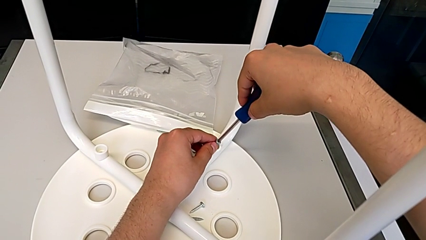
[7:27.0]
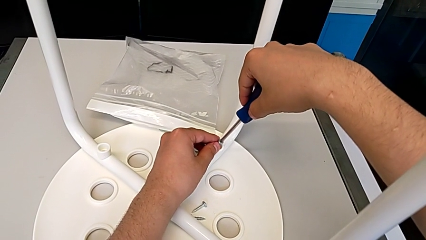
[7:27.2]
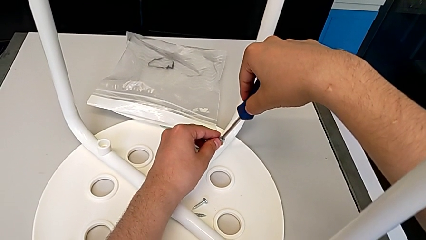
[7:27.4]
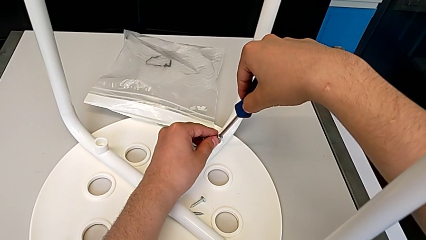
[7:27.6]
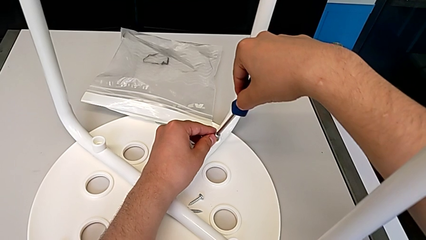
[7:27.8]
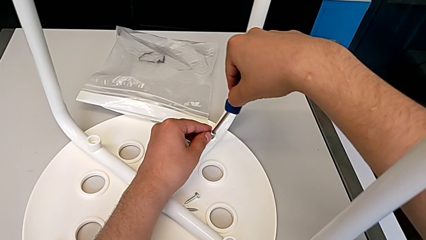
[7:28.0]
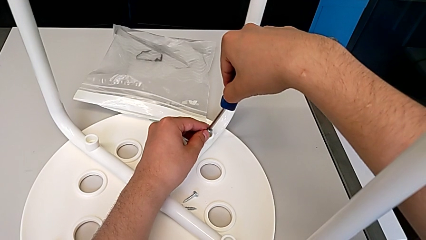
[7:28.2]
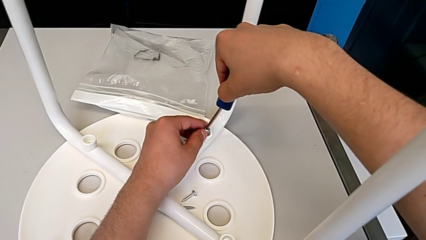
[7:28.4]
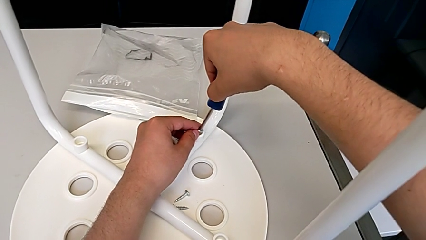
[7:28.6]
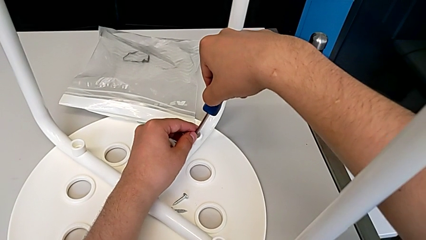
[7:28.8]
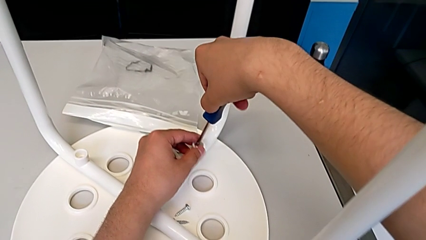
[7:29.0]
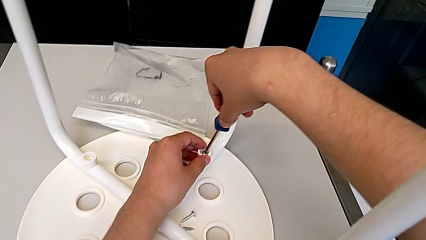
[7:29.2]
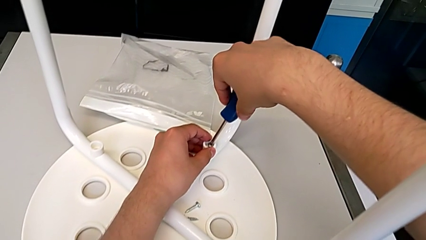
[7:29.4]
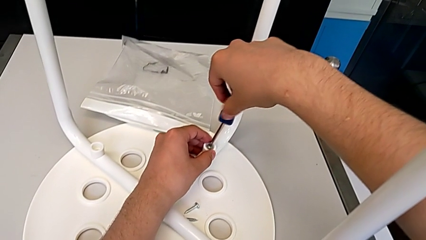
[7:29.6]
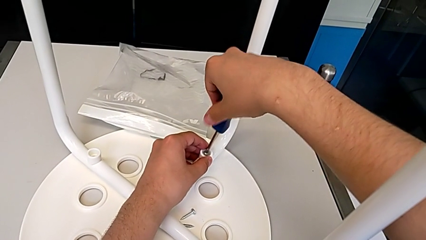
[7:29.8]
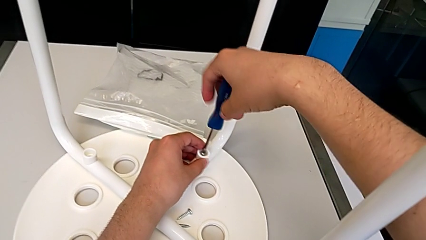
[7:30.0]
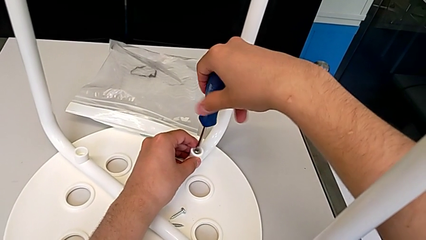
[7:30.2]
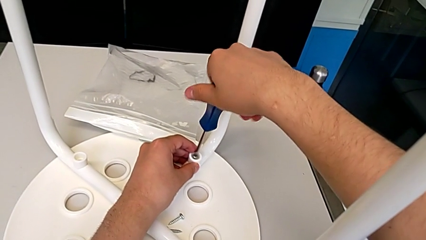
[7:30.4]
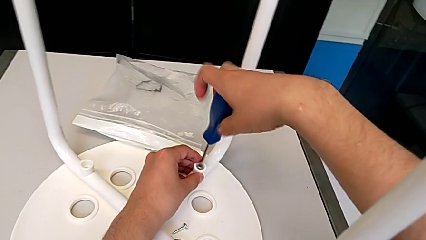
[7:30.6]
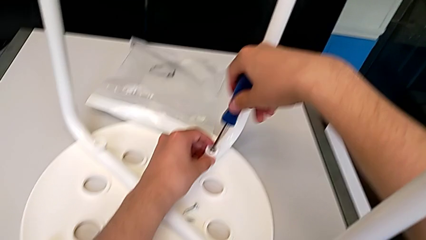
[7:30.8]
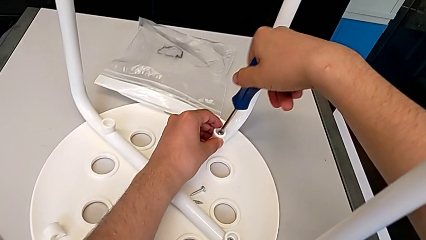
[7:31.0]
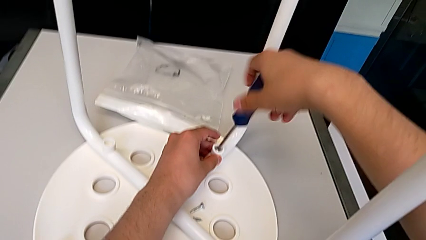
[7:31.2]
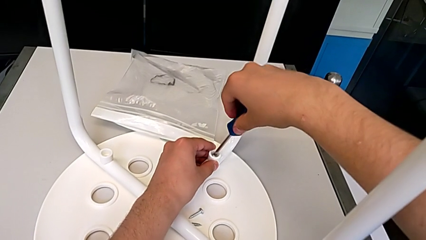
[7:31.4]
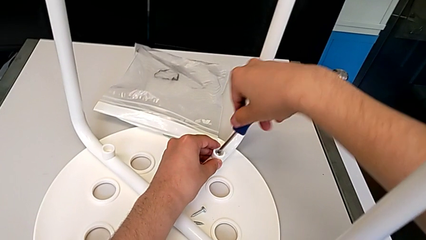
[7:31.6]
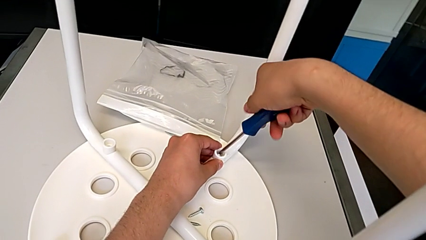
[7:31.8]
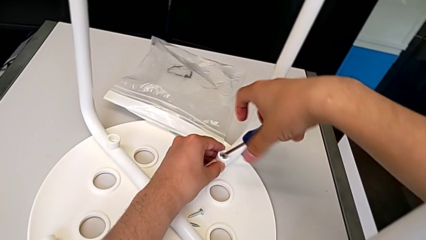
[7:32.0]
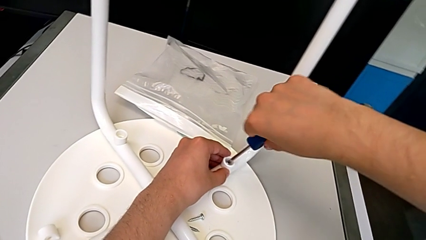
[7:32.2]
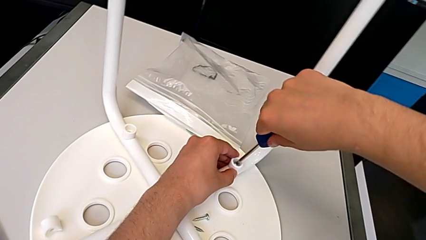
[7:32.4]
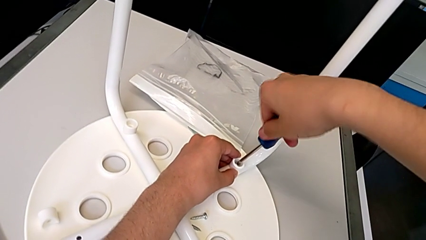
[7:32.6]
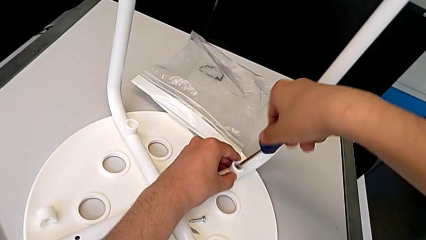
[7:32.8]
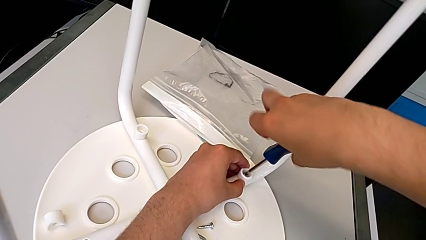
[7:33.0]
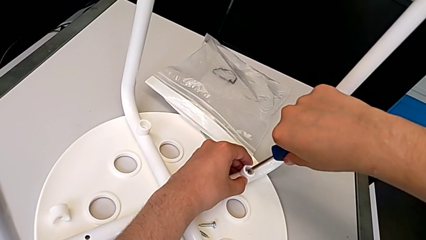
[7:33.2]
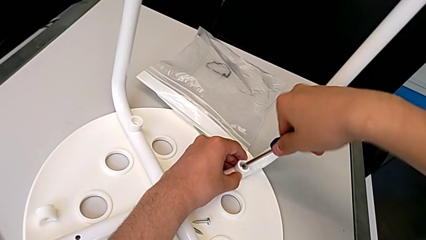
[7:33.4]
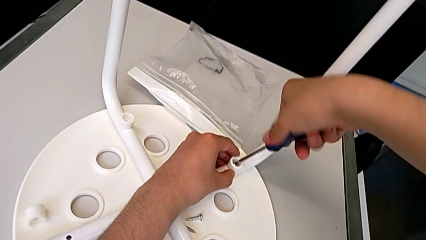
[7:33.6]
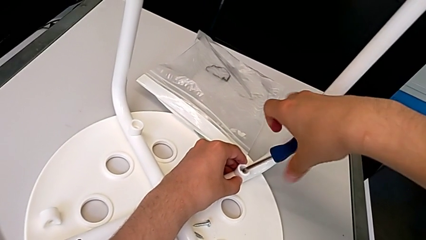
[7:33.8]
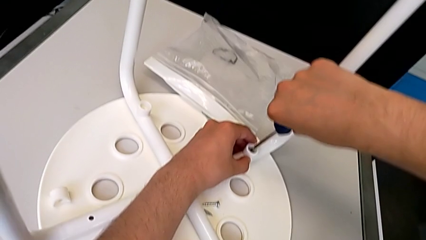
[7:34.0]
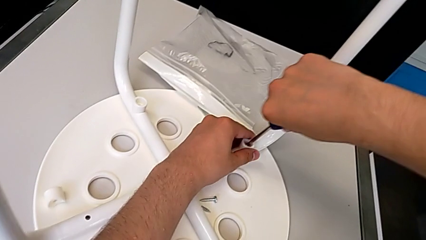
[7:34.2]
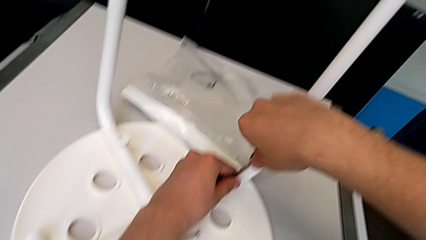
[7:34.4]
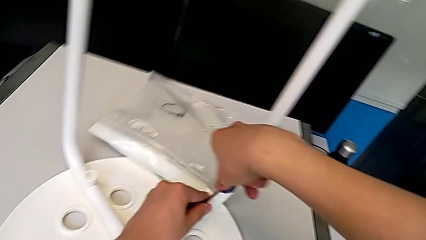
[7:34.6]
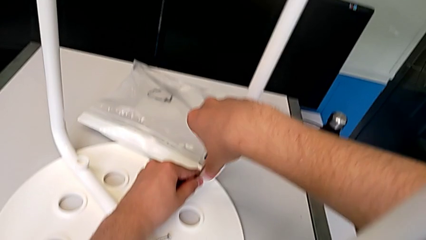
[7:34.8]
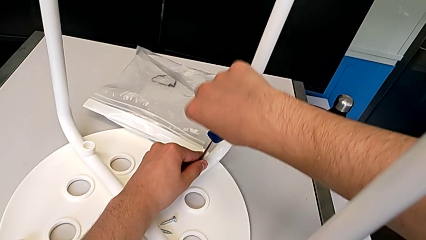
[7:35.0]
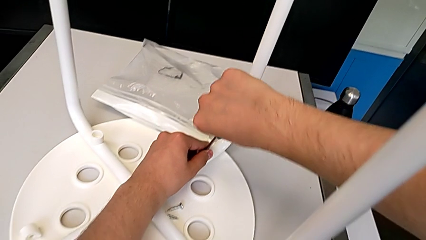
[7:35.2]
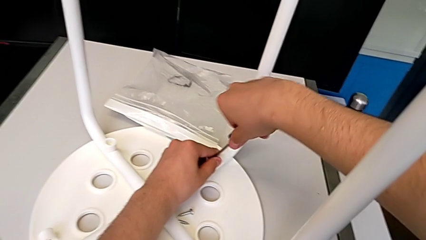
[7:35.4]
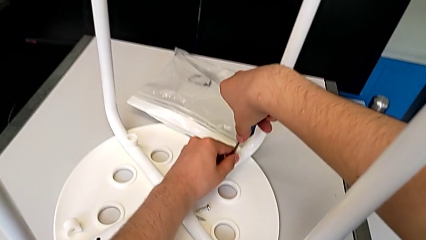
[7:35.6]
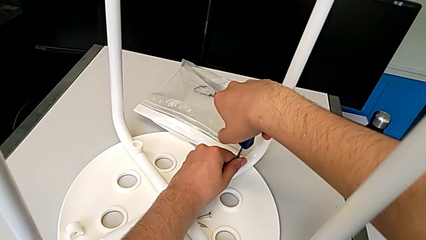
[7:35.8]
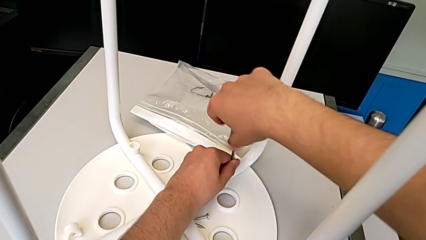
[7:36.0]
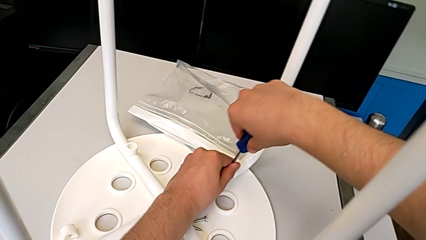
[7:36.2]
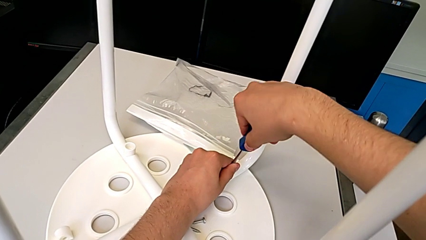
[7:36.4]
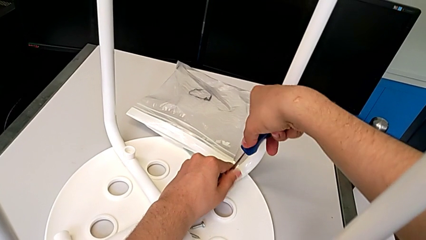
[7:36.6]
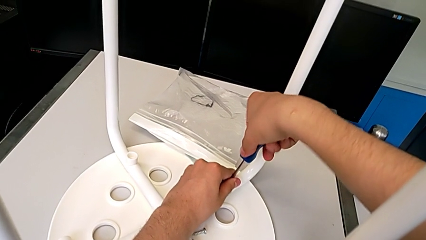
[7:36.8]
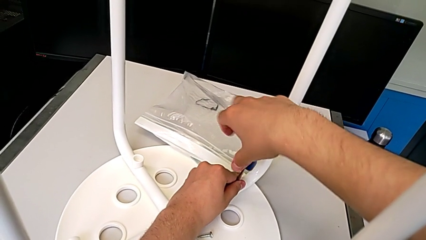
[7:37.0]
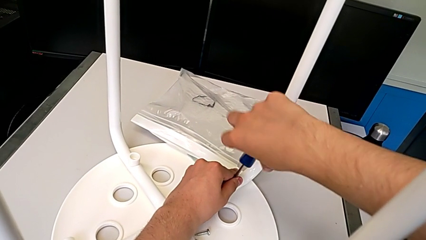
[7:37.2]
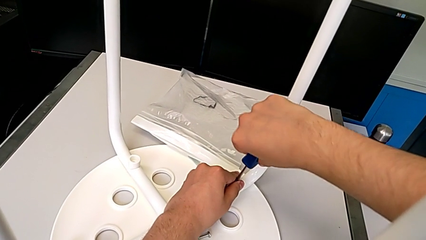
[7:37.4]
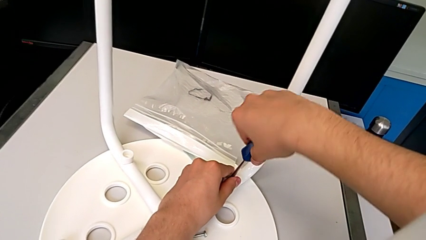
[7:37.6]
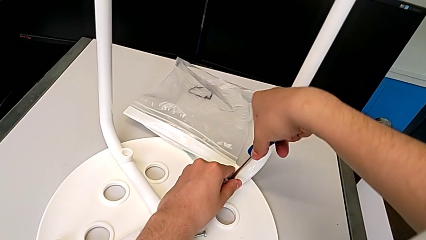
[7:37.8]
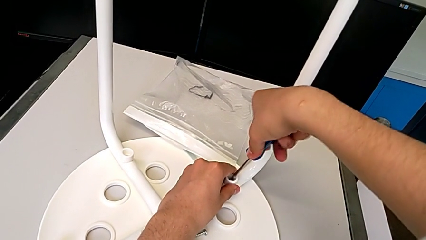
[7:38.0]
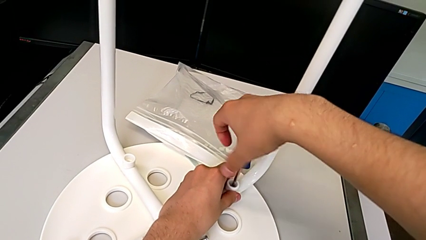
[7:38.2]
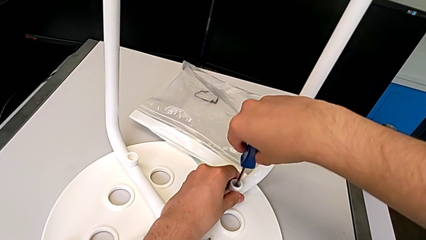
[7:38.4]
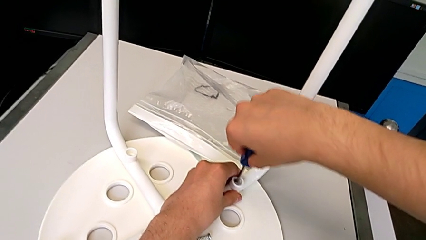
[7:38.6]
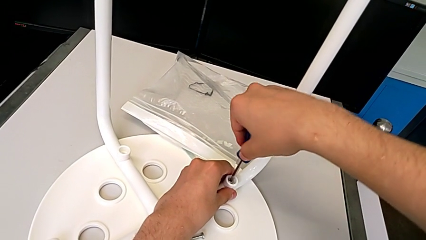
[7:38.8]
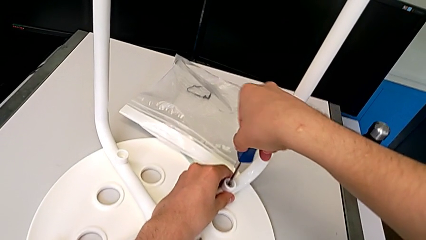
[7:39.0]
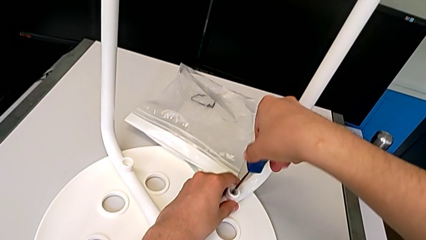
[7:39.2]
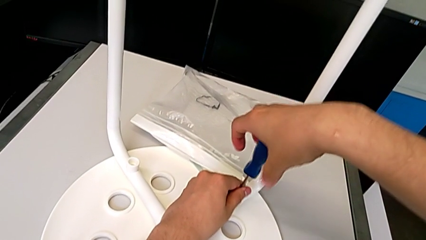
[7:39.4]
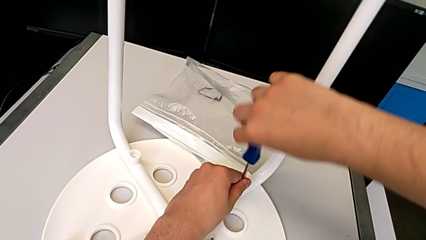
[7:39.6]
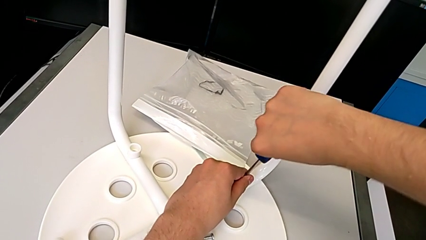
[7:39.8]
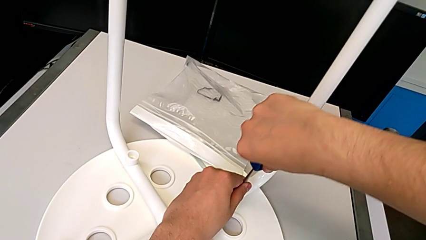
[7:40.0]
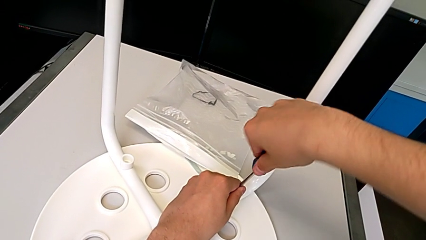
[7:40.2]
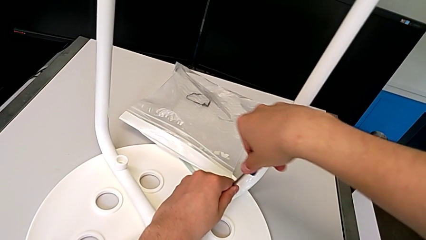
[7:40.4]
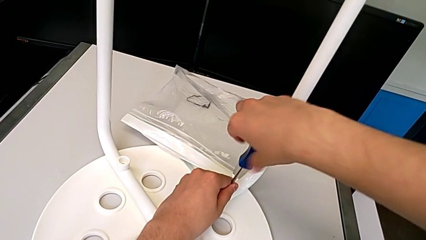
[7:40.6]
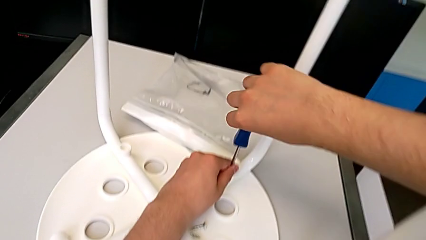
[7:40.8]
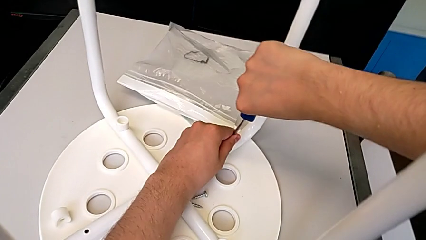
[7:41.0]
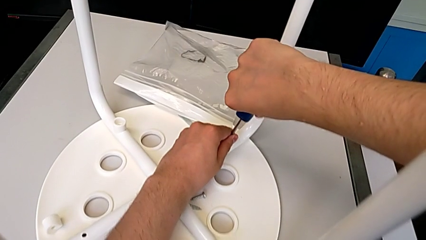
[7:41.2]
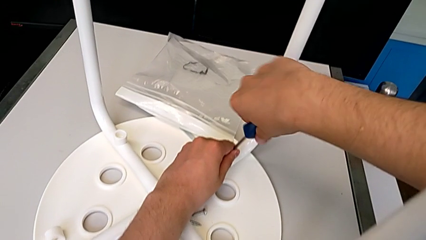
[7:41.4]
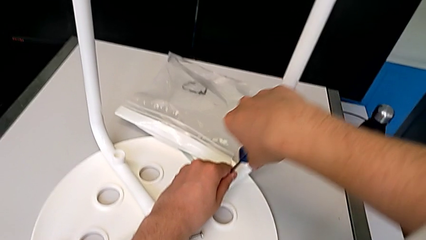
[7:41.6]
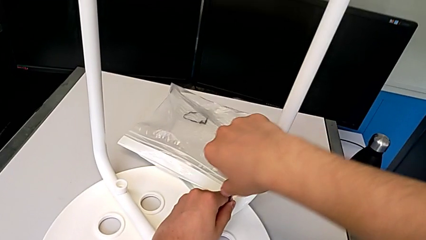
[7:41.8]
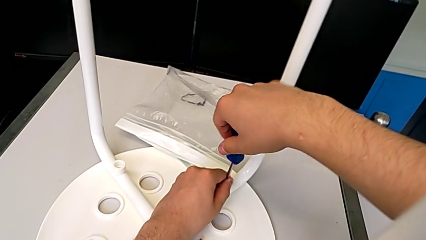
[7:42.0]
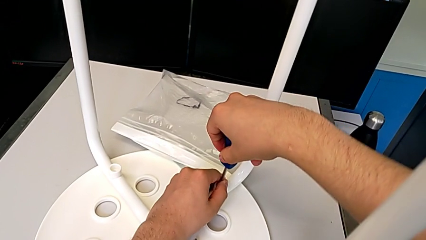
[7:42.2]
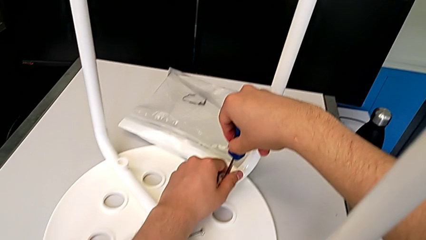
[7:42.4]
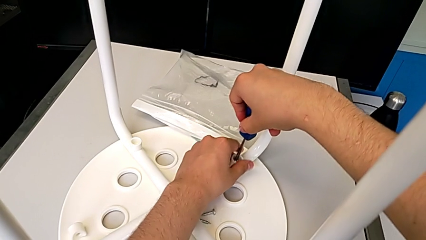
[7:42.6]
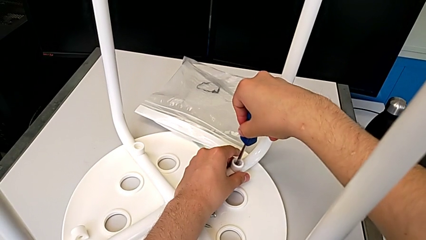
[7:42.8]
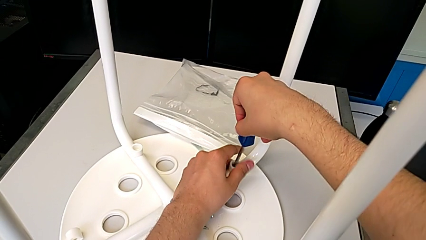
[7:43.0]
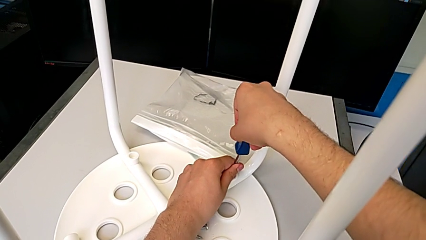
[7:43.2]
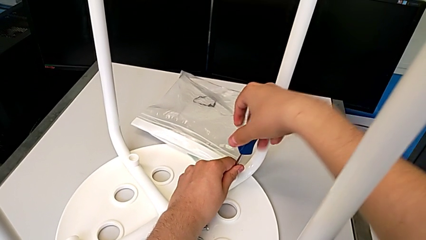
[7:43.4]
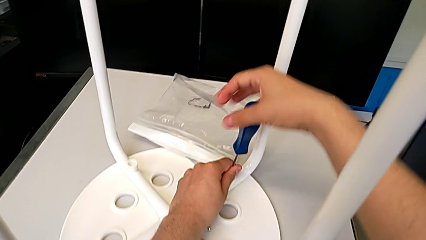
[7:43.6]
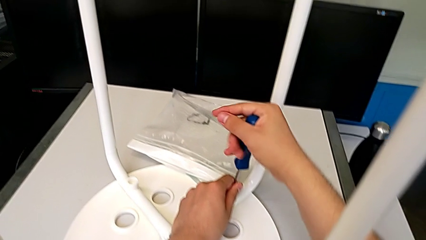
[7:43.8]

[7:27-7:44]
The camera wearer is screwing the second leg of the chair. They keep inserting the second screw and begin to screw the second leg.
